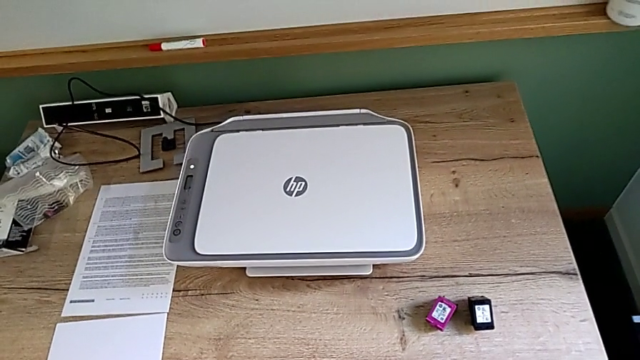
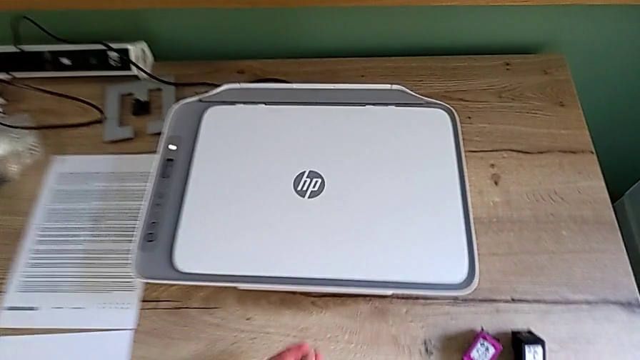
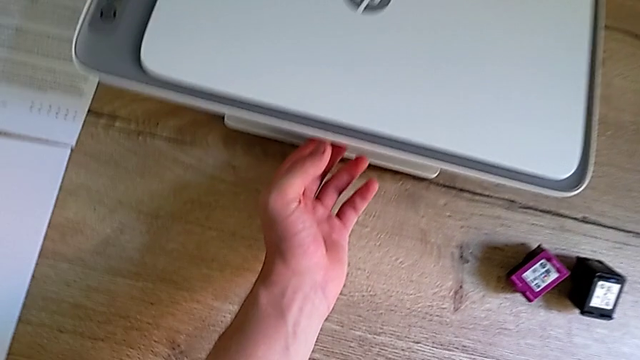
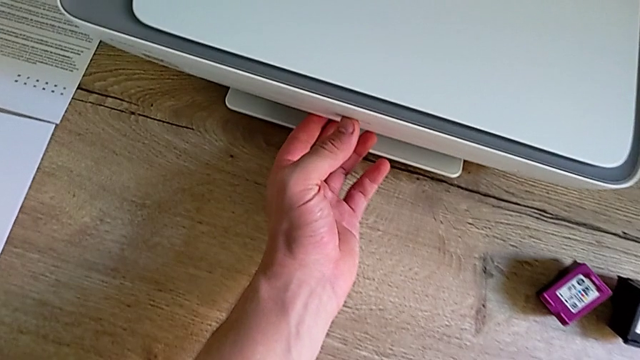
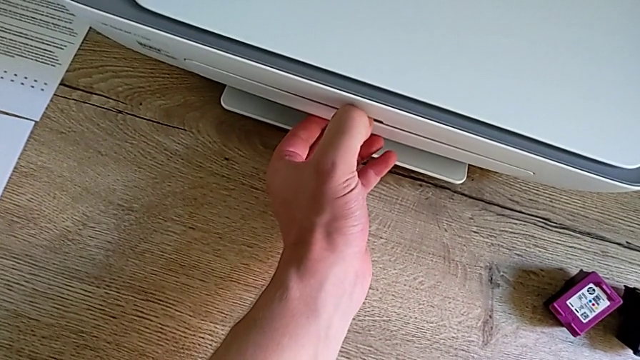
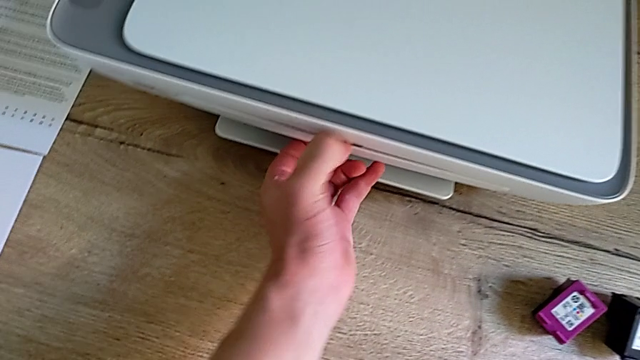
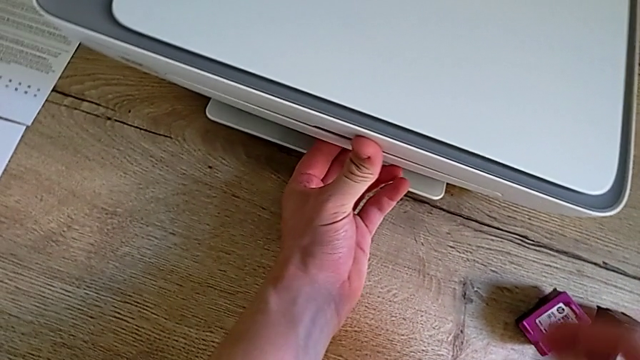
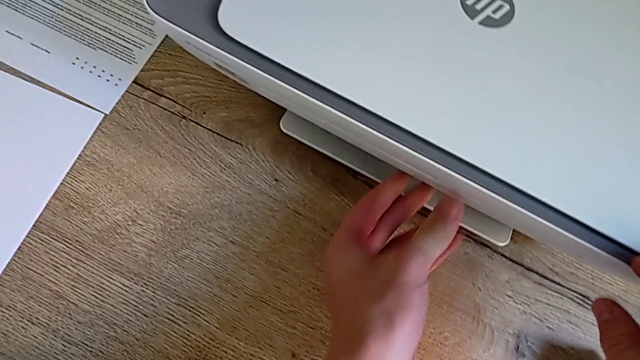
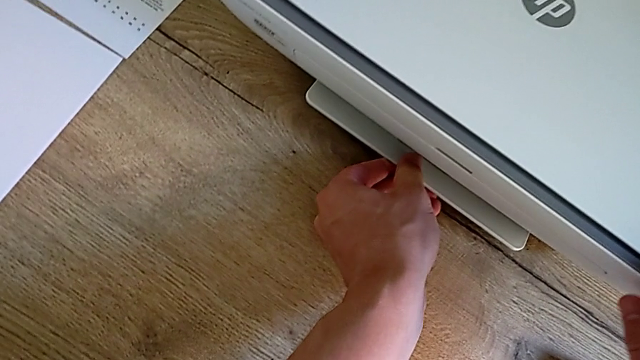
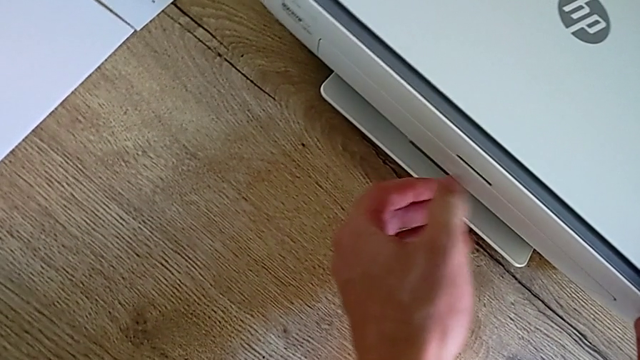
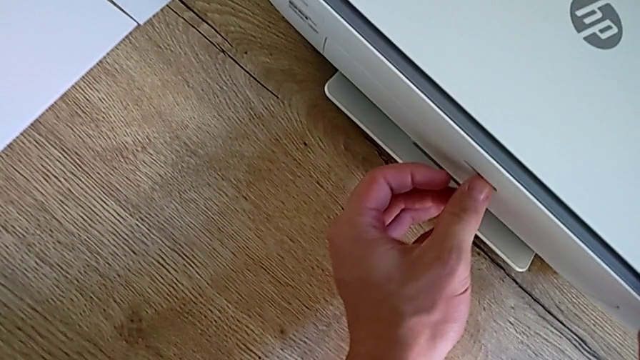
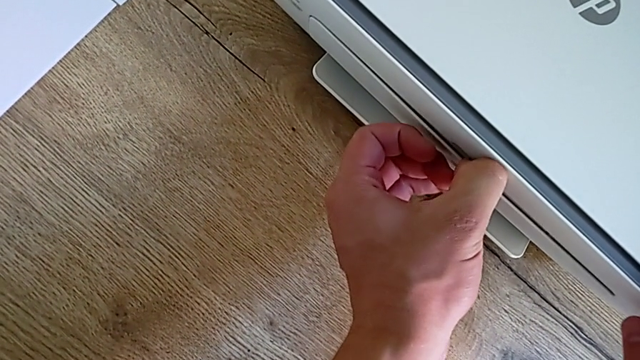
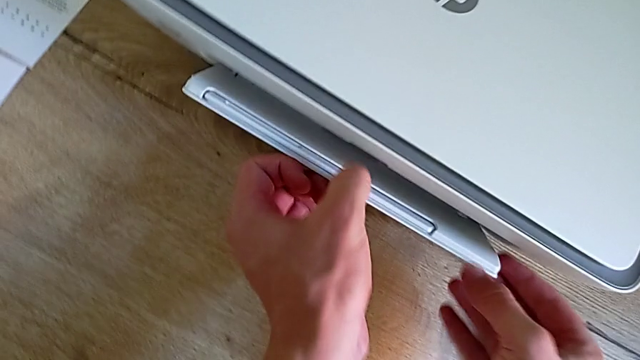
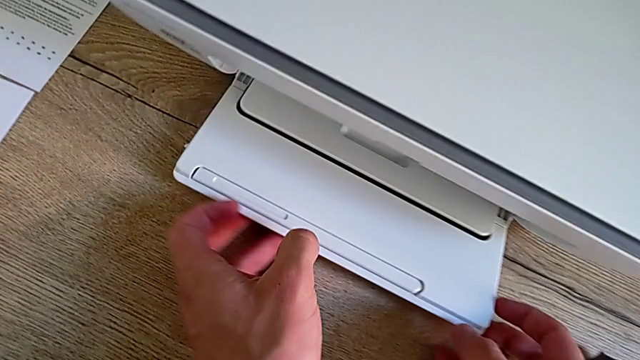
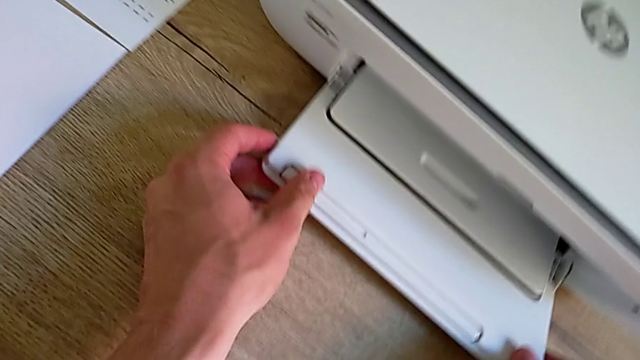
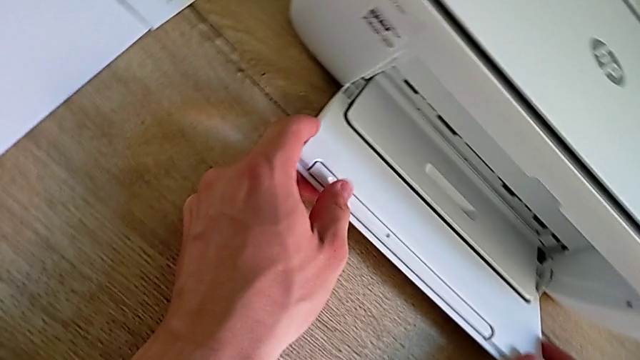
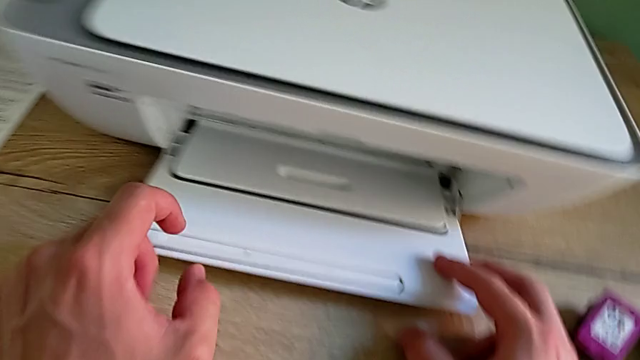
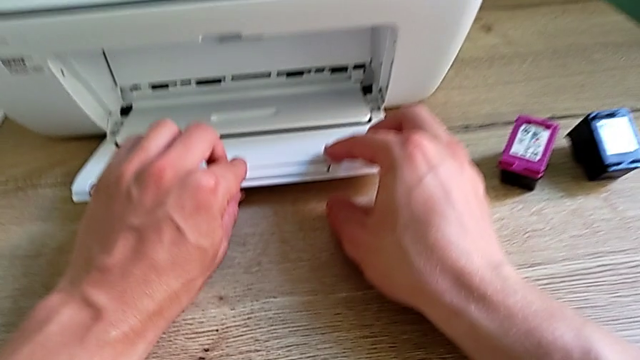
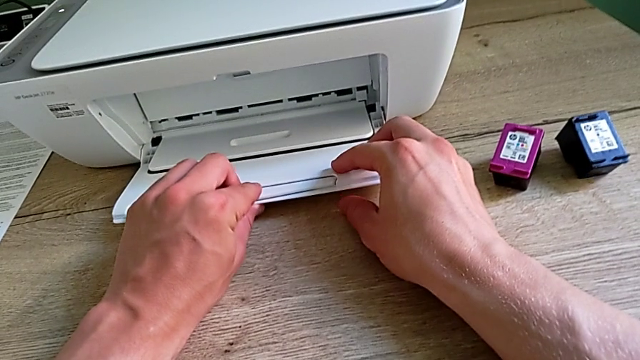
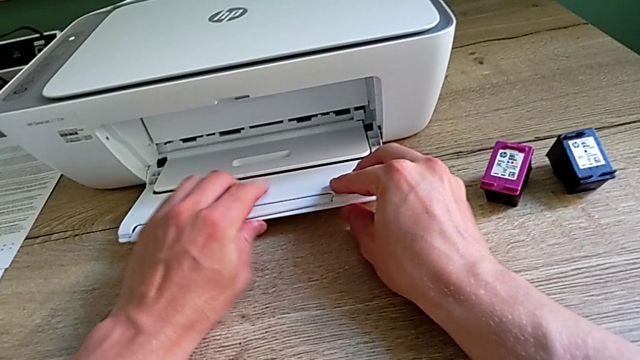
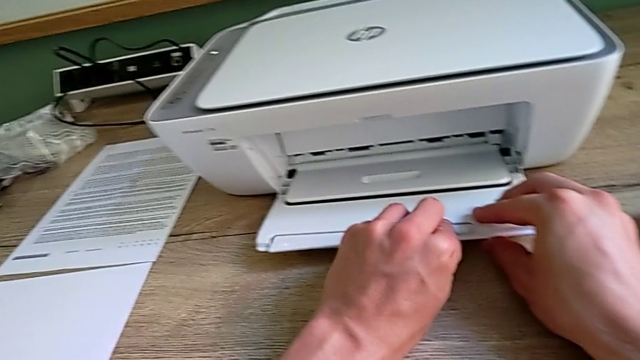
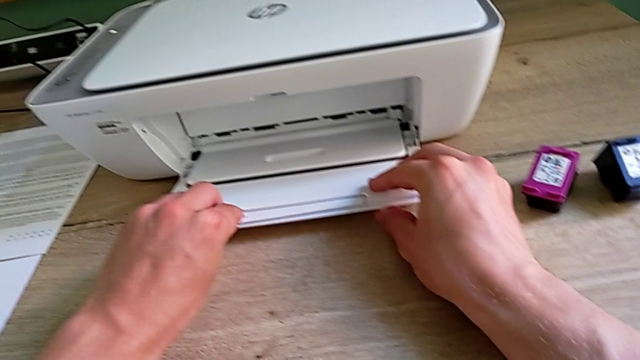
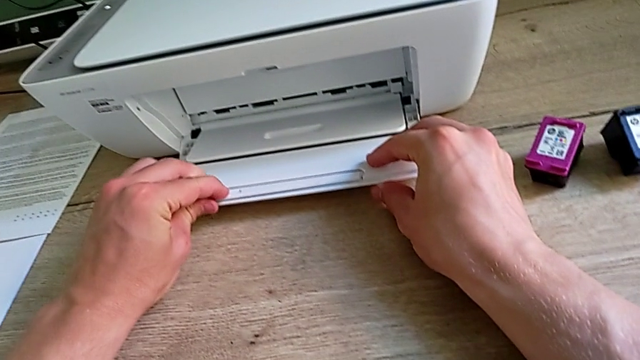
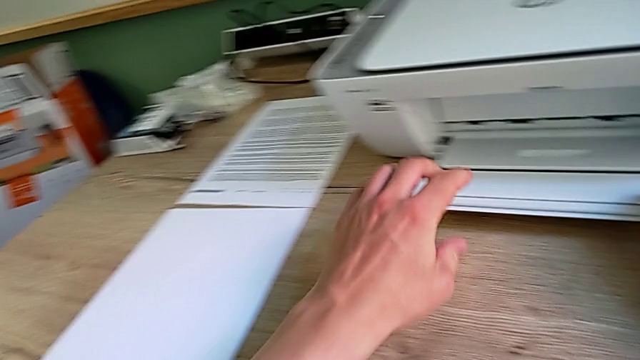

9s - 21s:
The camera wearer is opening the printer trays. They pull the first paper tray, touch the low paper tray, pull the first paper tray, open the first paper tray and inspect the low paper tray.

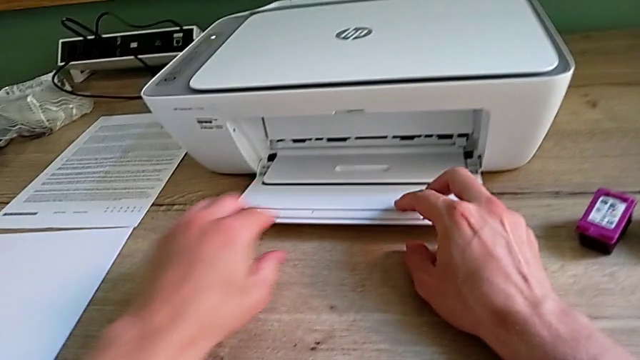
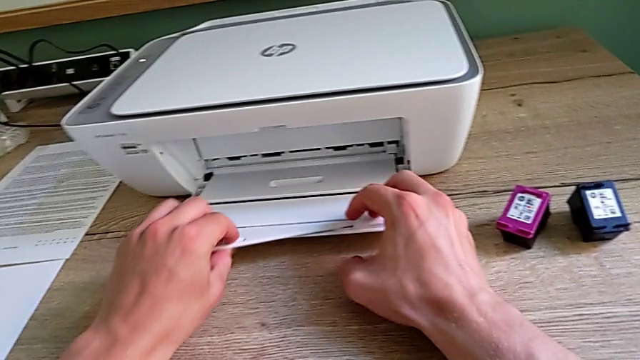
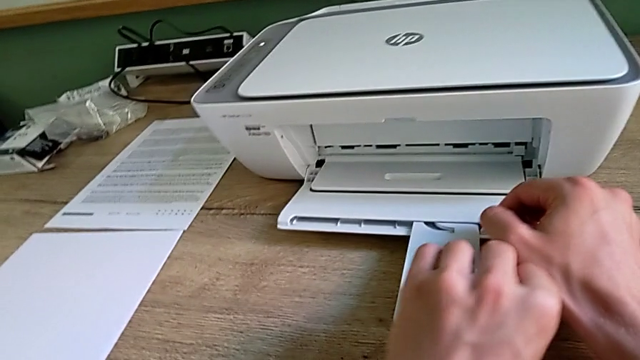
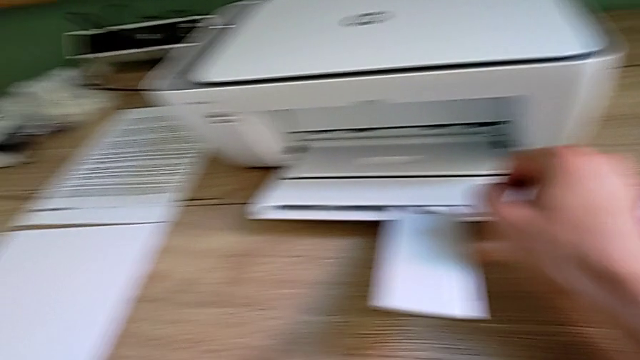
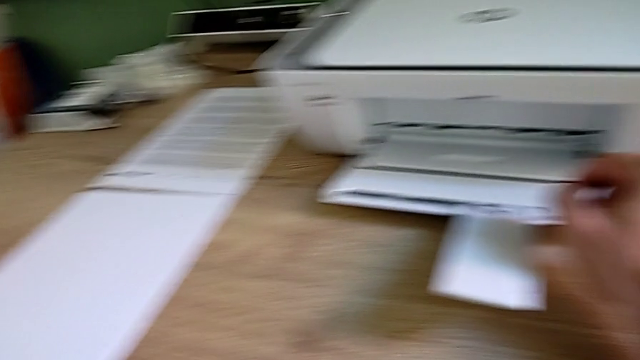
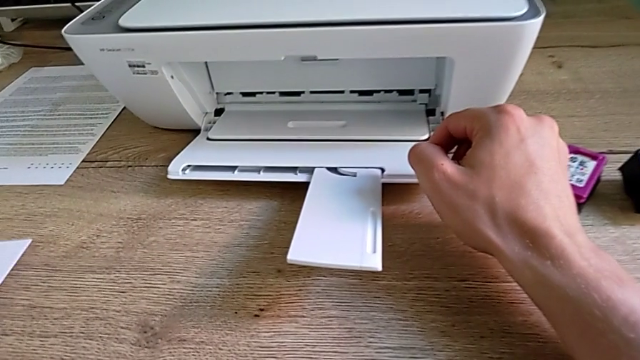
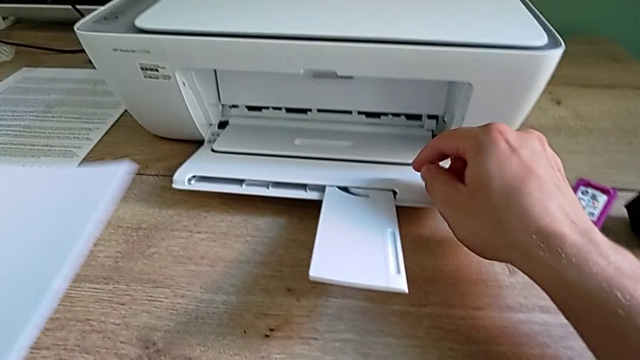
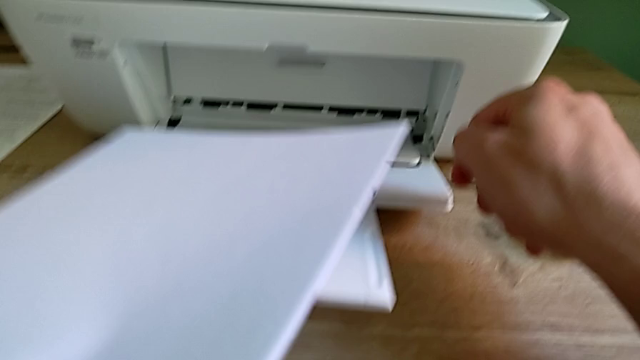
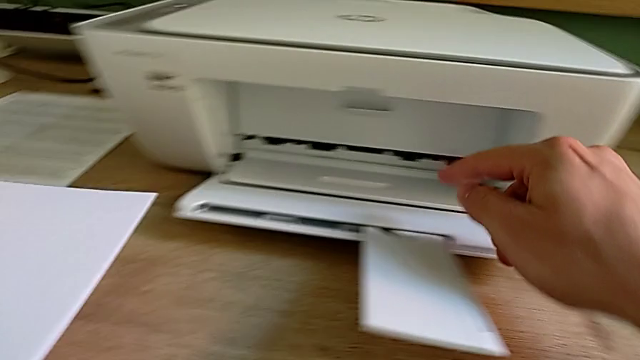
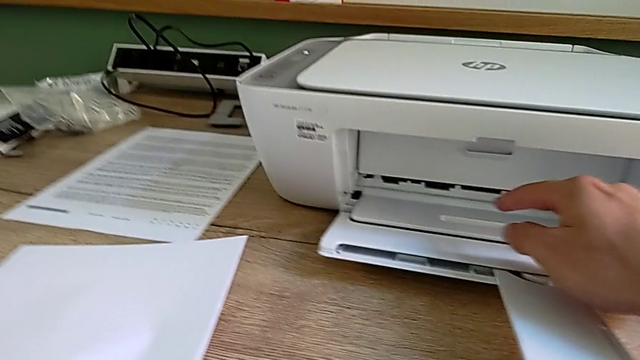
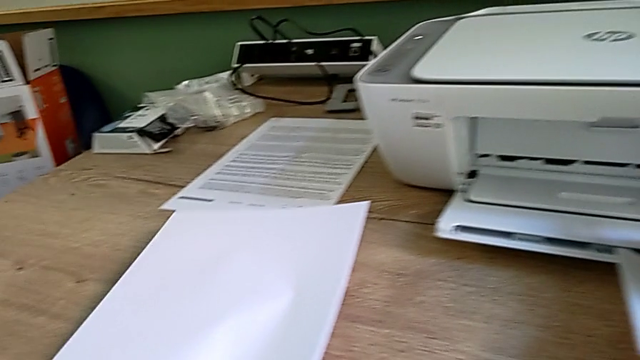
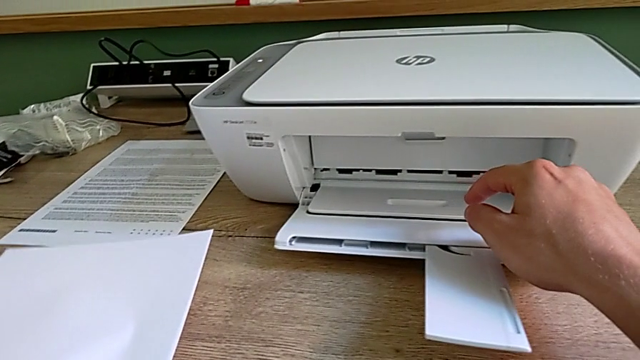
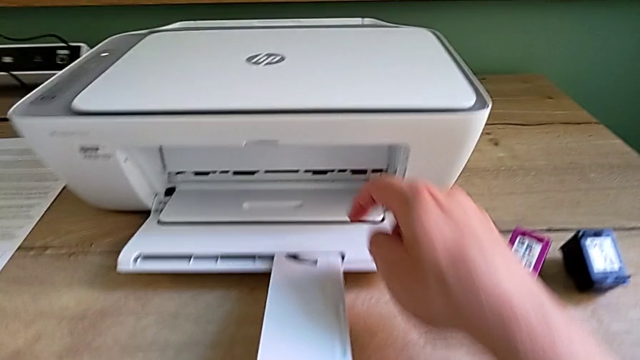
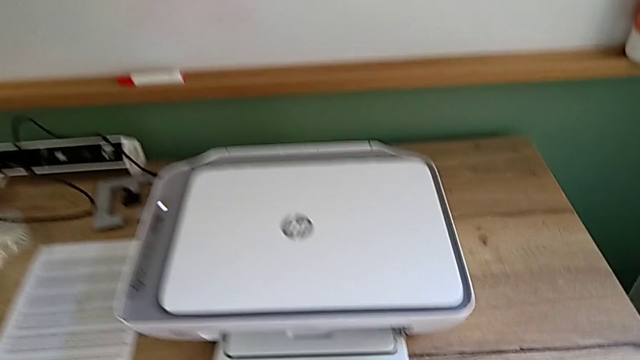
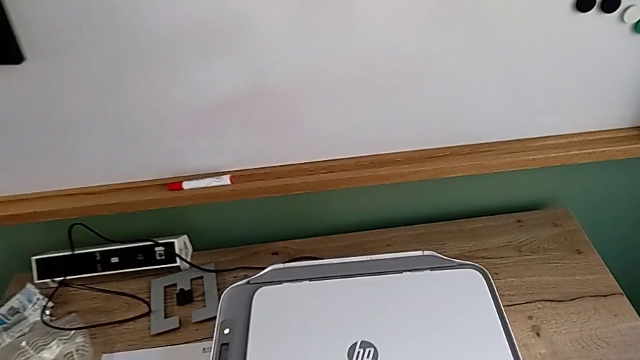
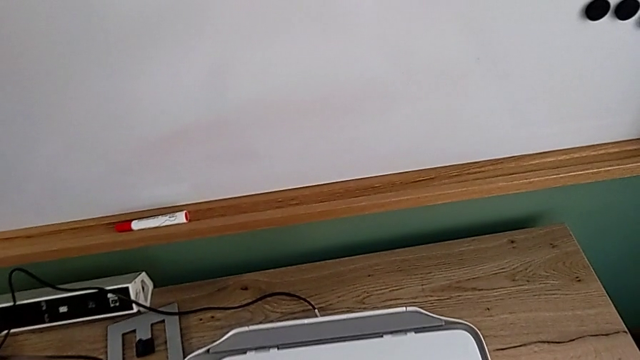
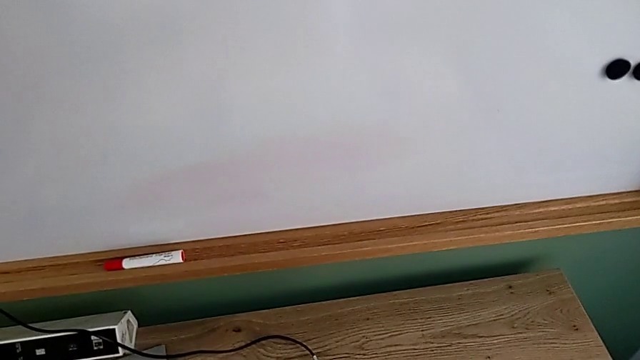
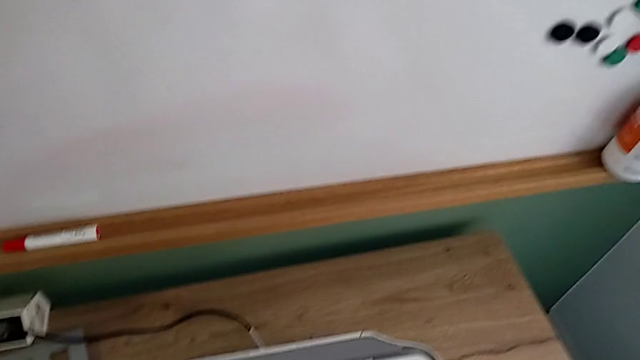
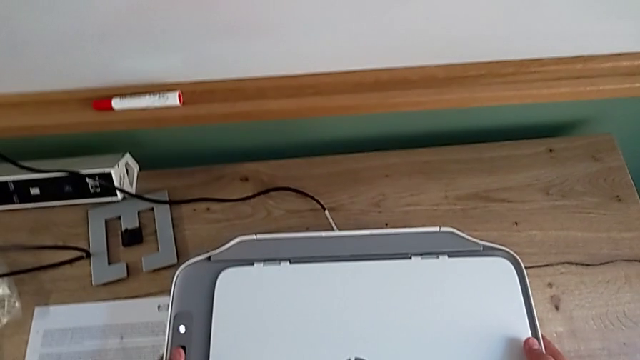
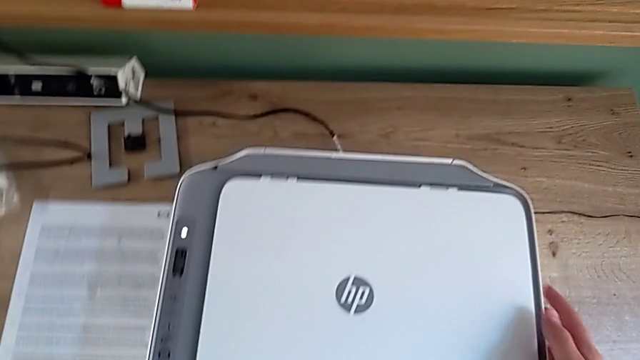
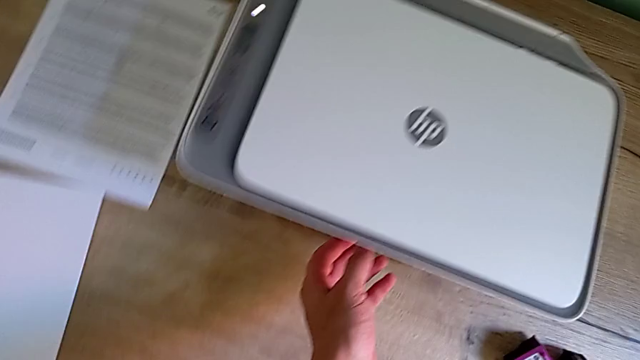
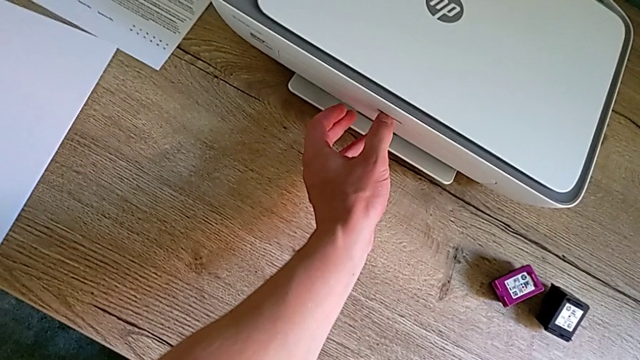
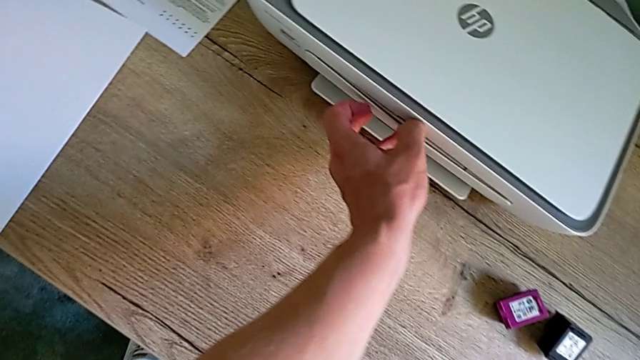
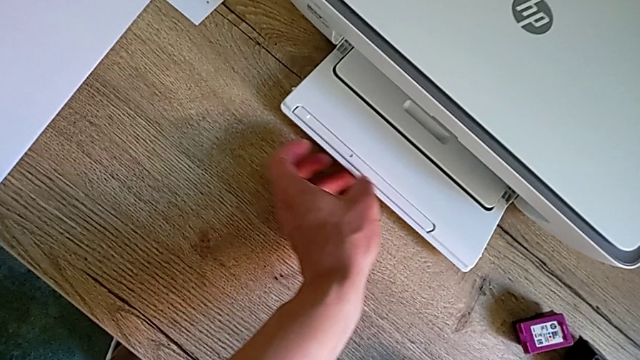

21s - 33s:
The camera wearer is opening the printer trays. They open the low extending tray, grab the paper stack, inspect the printer, touch the printer and open the low paper tray.
